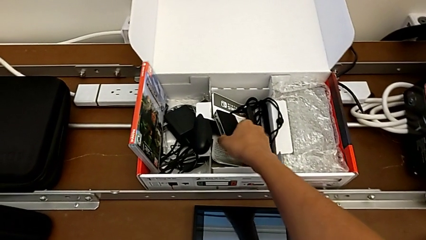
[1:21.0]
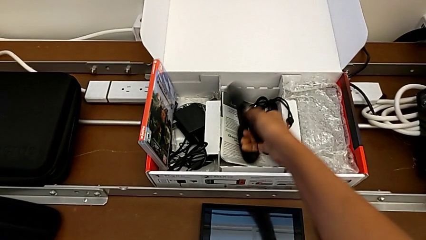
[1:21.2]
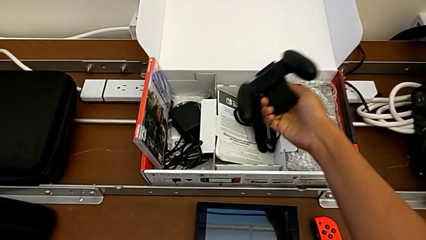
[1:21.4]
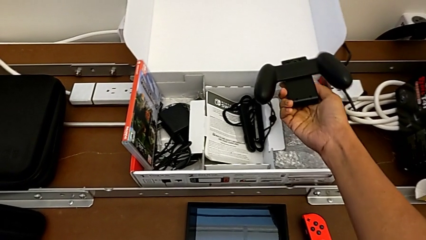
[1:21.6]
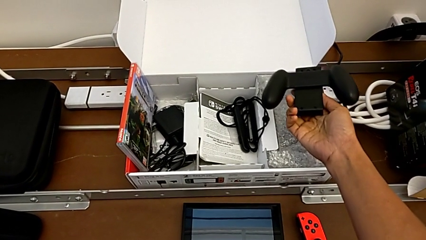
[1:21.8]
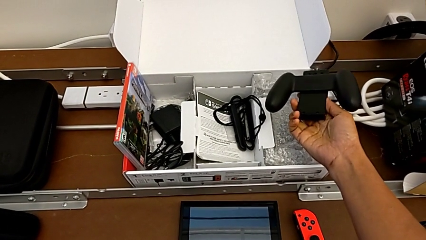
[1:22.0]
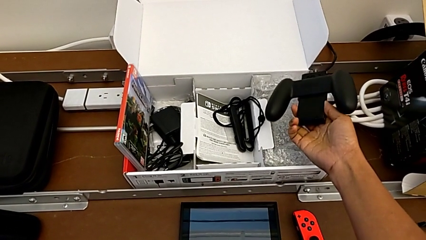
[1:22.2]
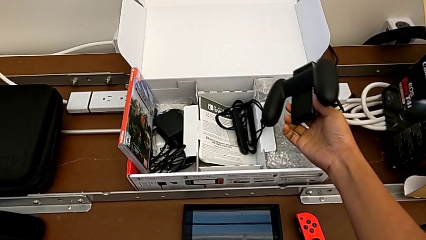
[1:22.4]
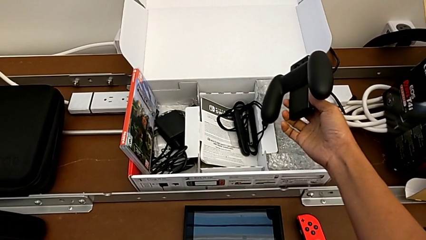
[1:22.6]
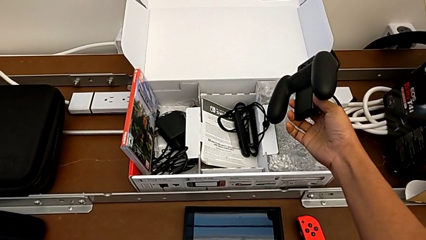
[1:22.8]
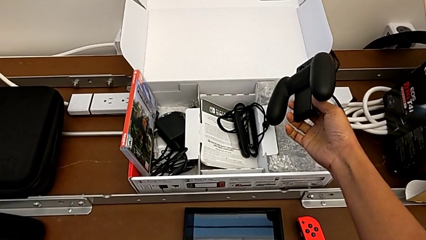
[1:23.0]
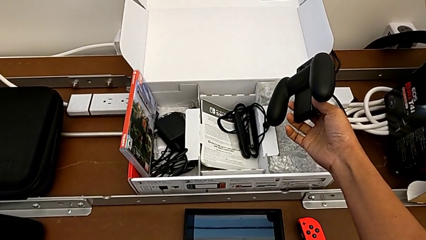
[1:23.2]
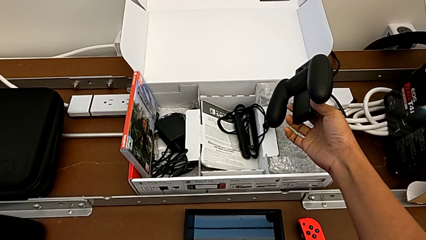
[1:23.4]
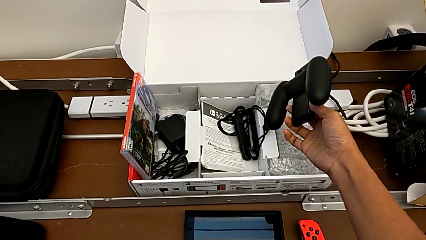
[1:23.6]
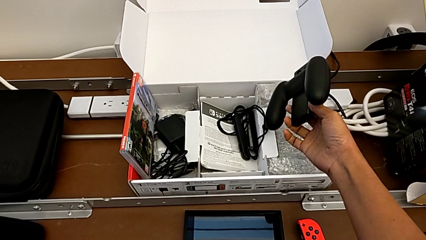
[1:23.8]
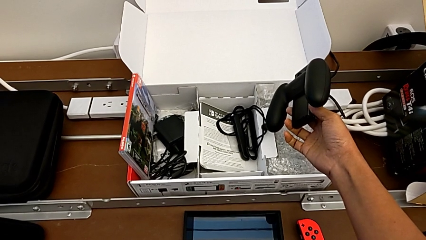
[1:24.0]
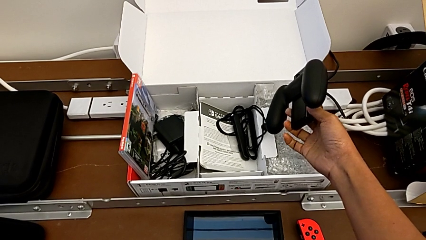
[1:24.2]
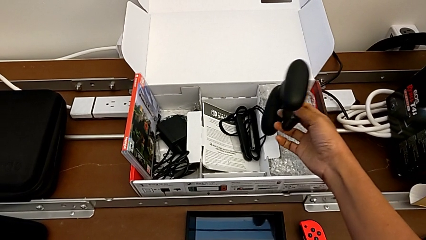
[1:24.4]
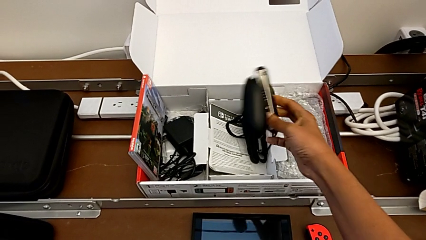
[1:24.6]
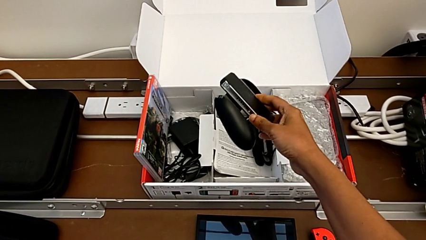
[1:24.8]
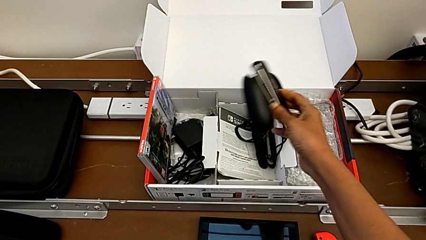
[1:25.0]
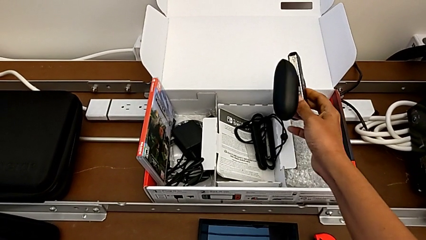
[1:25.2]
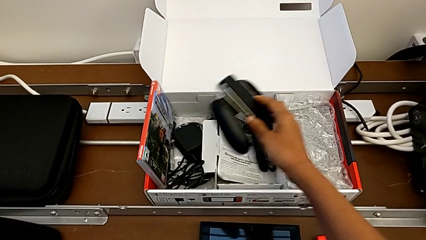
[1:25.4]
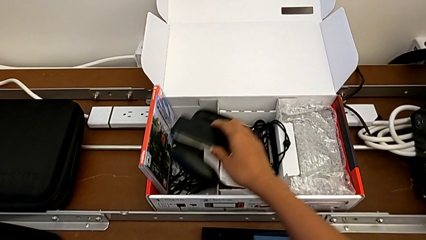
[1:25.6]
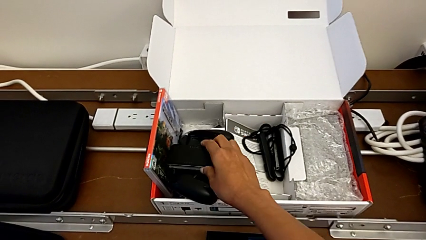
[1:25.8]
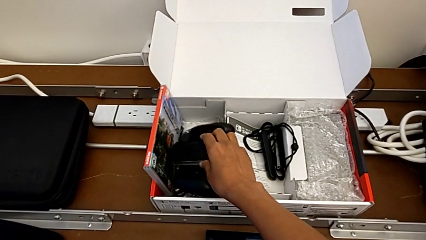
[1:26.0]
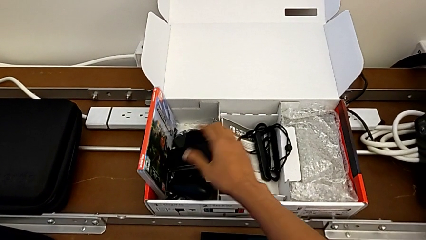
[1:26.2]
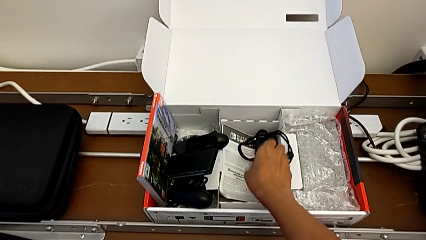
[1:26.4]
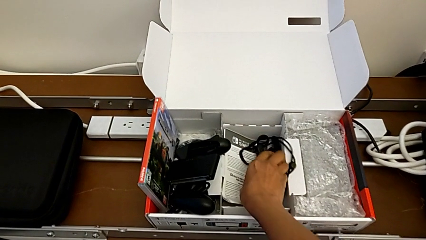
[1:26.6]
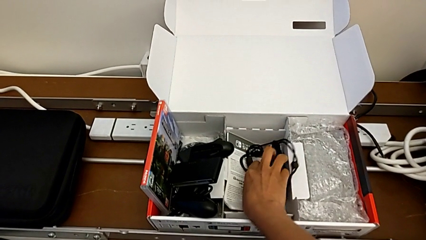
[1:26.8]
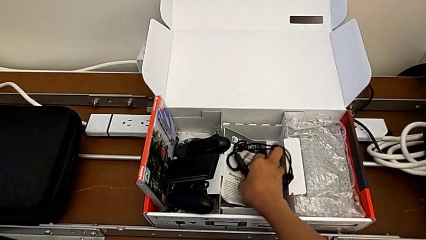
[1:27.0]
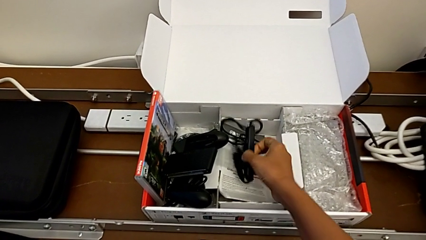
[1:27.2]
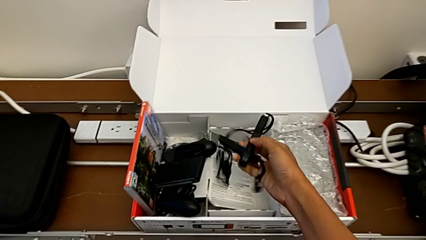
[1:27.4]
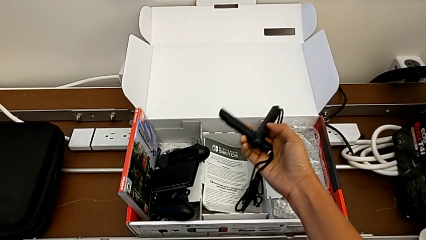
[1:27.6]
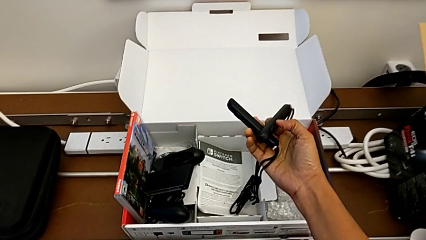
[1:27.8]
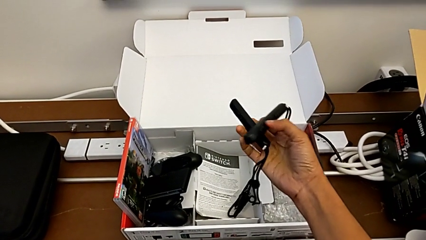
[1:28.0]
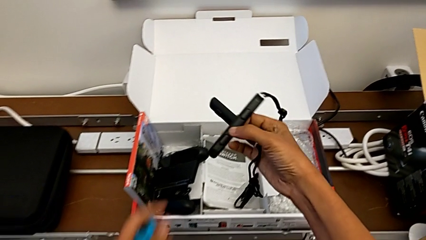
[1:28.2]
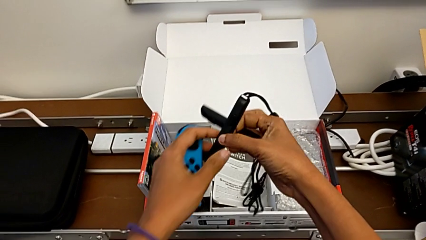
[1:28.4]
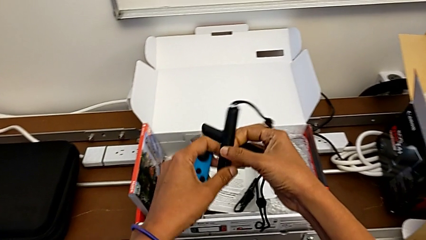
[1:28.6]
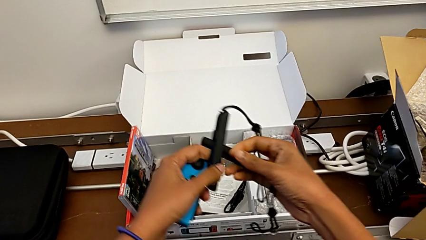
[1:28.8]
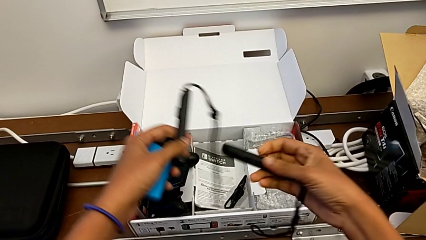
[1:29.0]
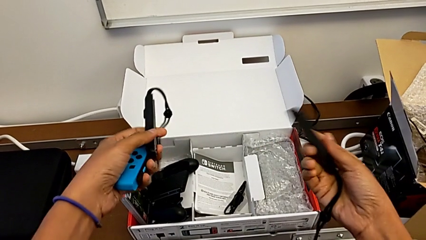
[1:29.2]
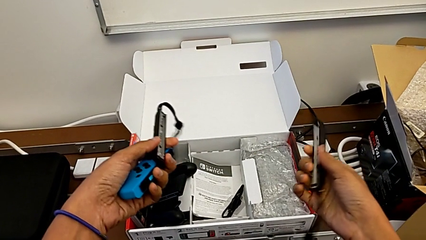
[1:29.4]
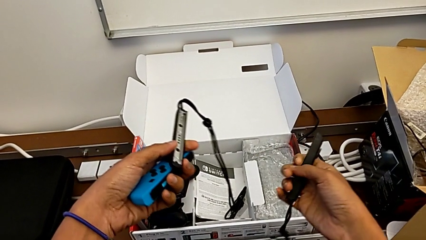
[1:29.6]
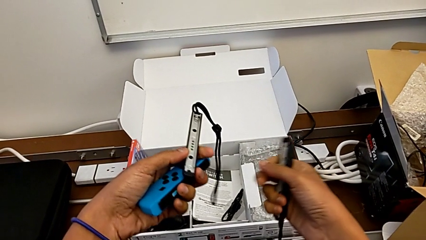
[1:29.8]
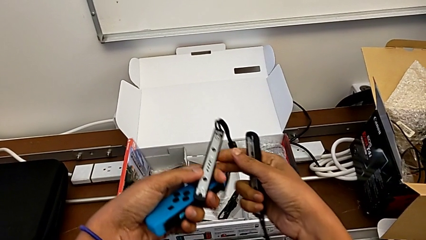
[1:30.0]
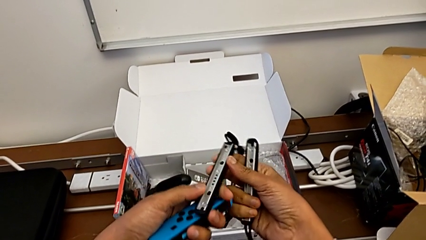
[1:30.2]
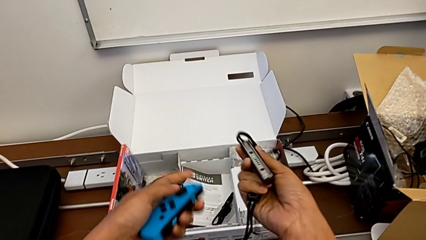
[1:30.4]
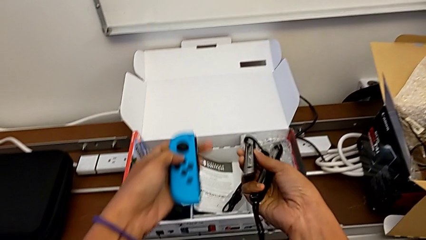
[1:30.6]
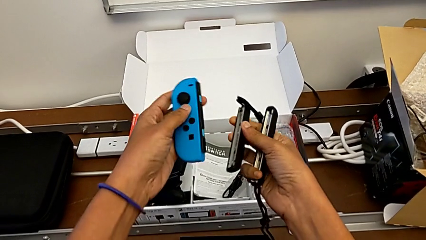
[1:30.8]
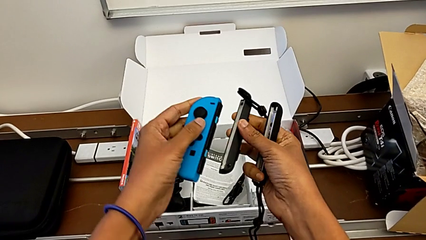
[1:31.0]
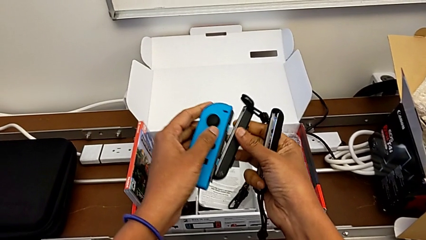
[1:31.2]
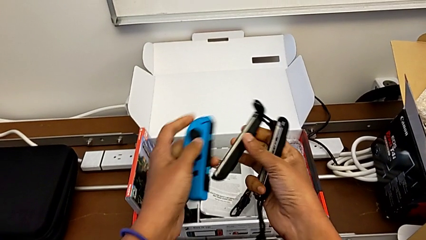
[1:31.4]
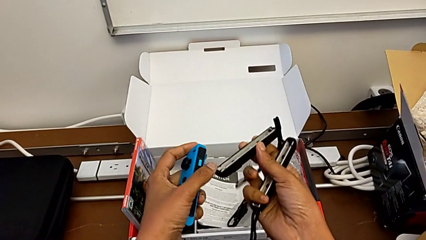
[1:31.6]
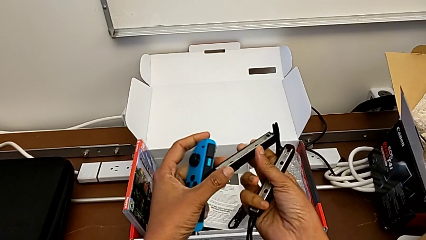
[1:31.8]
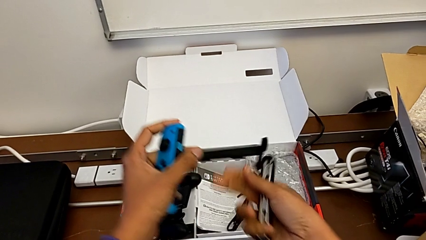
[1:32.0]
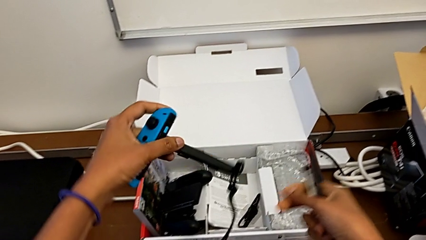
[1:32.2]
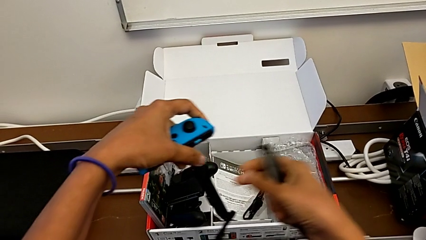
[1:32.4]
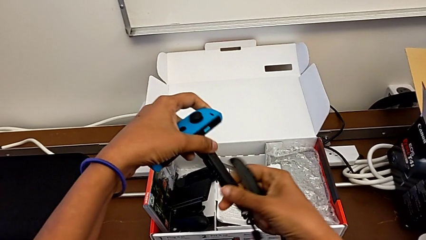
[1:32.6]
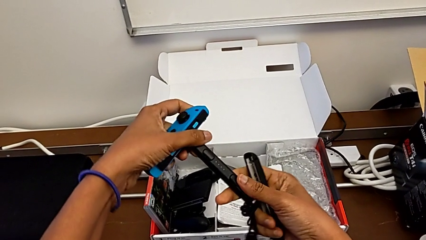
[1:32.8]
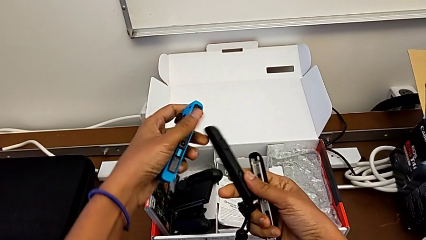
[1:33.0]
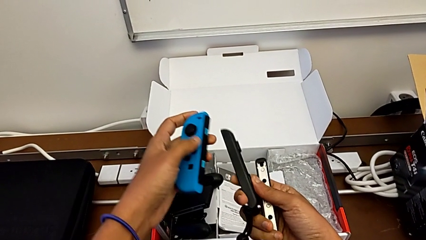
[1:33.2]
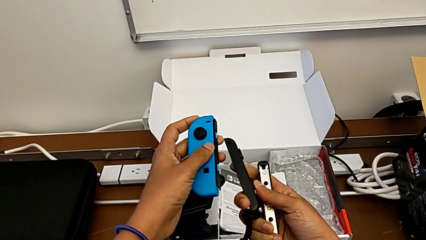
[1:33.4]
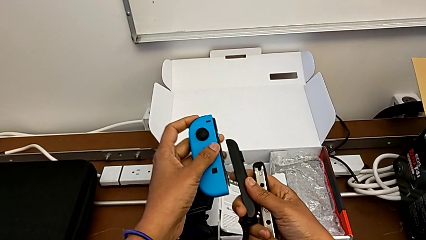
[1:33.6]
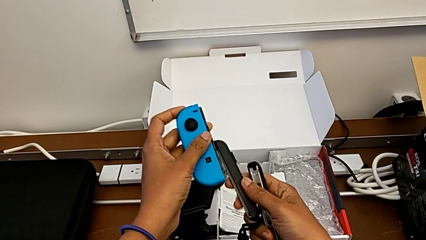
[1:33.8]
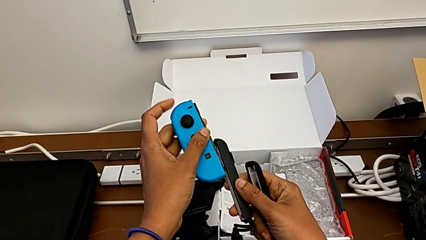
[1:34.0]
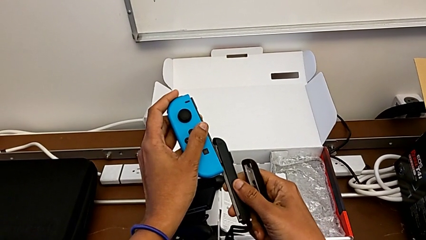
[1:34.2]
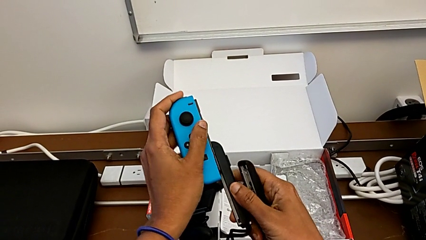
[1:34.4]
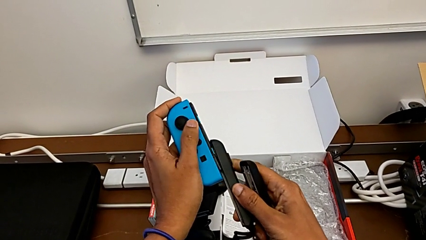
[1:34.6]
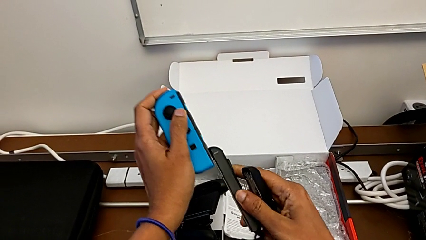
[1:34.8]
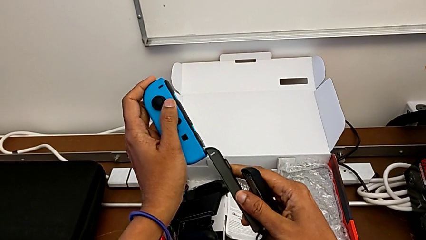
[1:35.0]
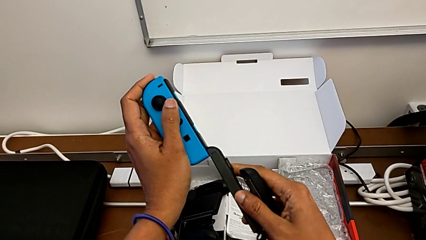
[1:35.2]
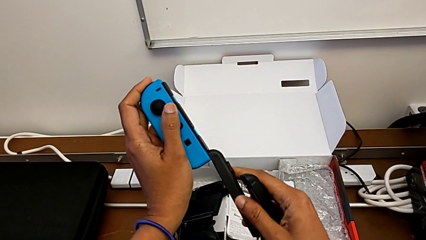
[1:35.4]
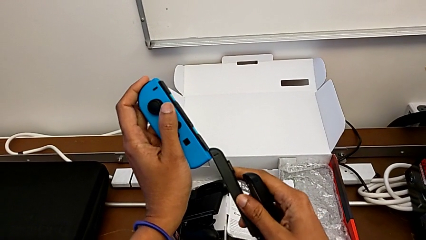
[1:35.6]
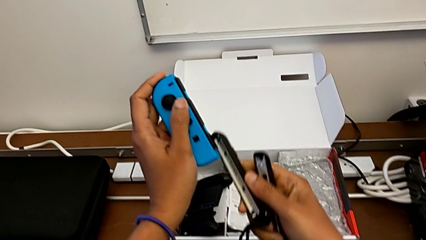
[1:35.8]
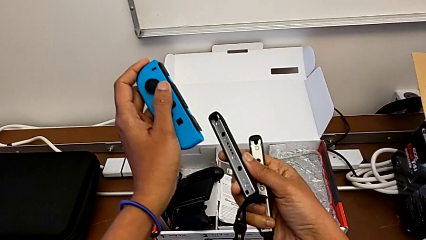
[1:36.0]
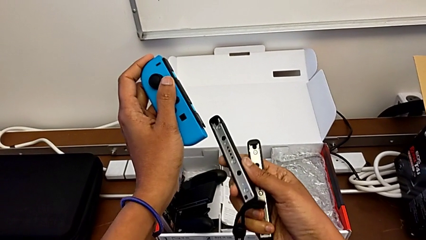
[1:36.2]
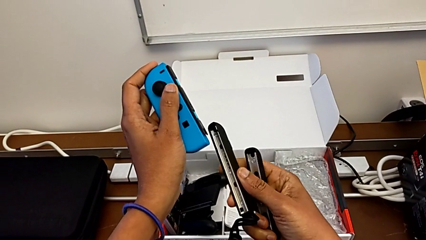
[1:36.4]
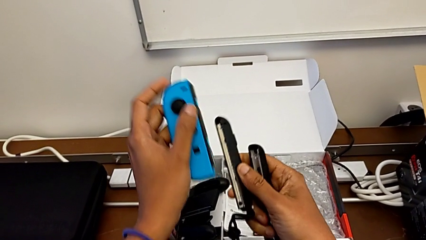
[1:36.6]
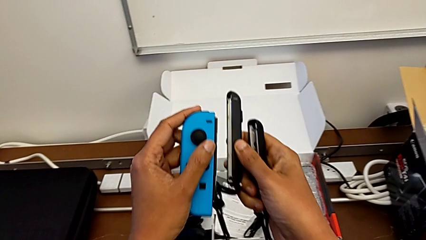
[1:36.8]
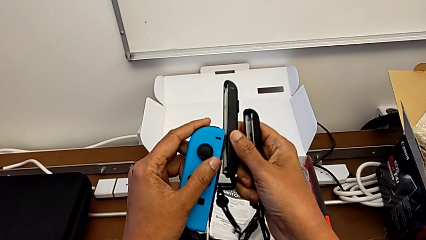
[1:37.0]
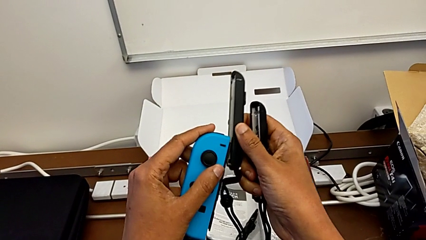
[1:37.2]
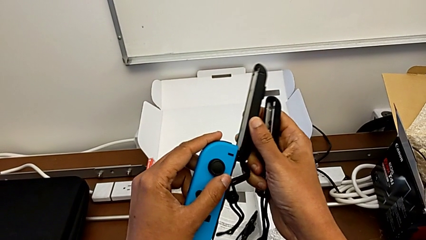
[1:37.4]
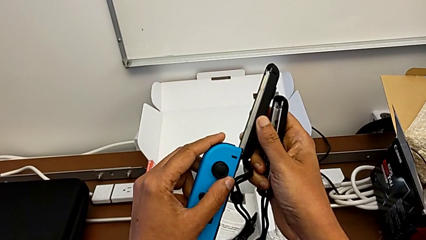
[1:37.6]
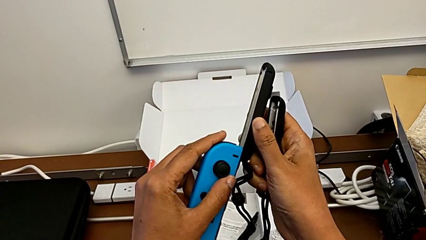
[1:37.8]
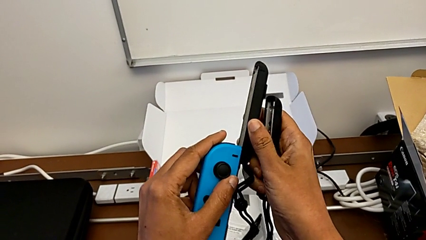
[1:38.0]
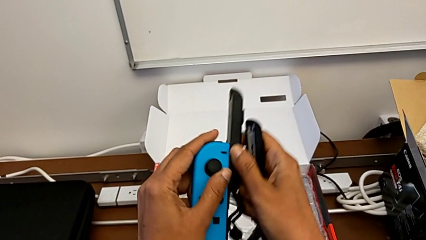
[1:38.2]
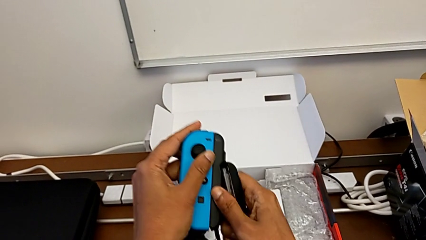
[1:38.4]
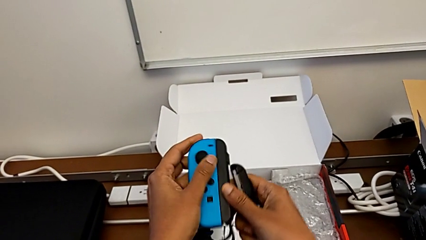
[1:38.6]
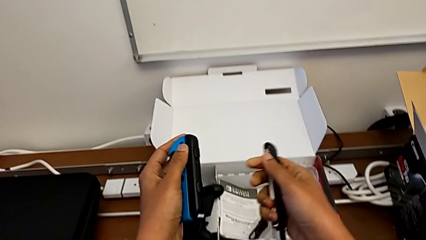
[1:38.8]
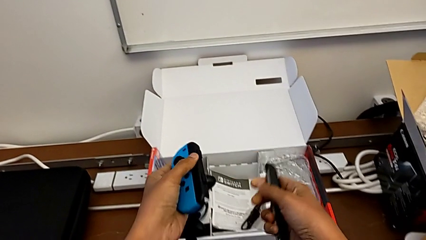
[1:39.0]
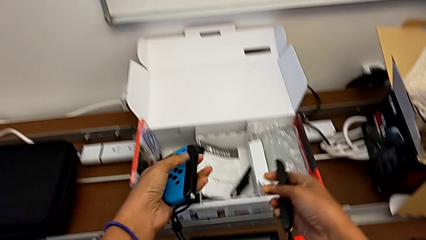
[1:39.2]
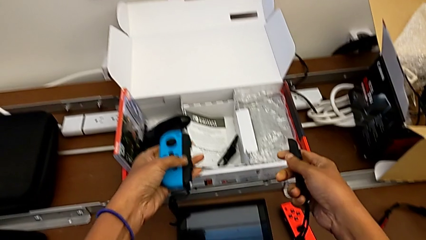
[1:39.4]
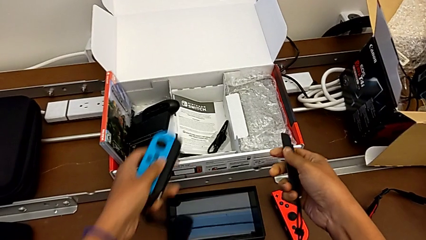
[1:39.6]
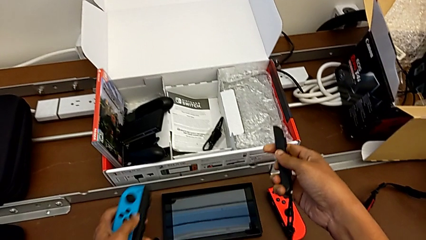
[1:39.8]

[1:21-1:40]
The camera wearer is changing to the Joy-Con controllers. They grab the comfort grip, grab the Joy-Con strap and assemble it.
